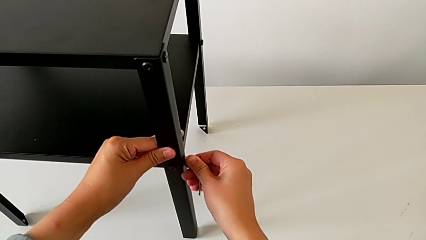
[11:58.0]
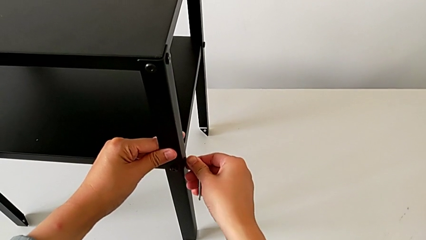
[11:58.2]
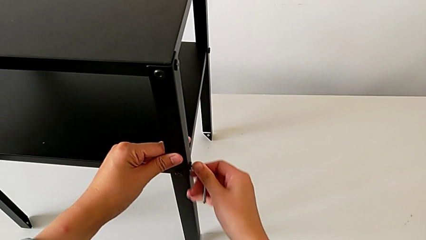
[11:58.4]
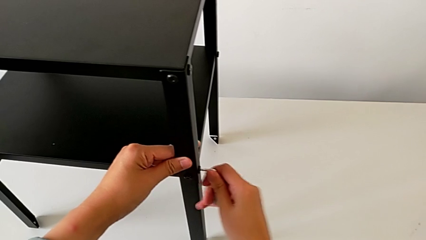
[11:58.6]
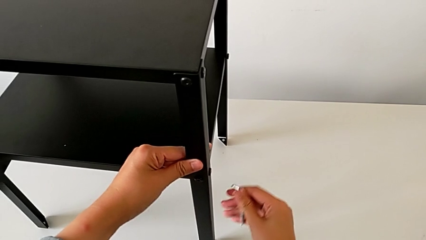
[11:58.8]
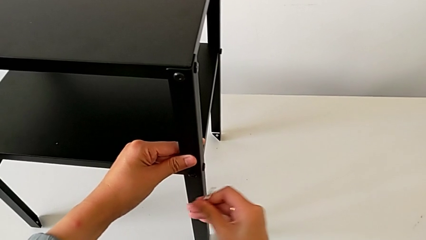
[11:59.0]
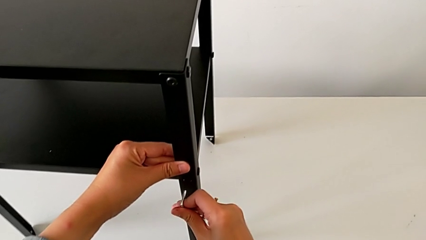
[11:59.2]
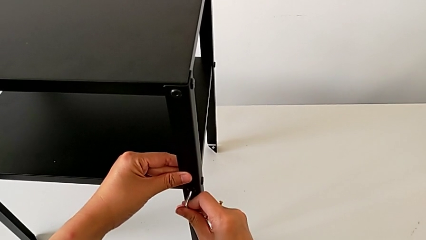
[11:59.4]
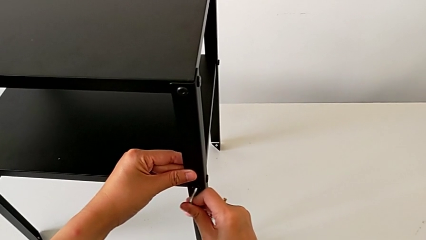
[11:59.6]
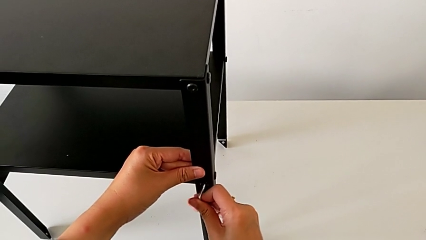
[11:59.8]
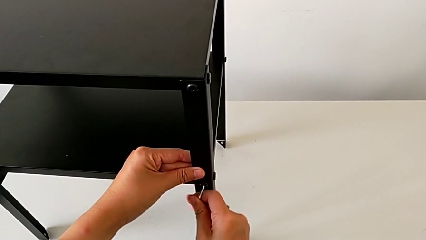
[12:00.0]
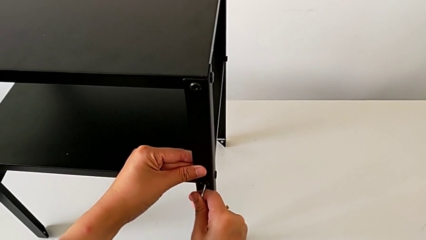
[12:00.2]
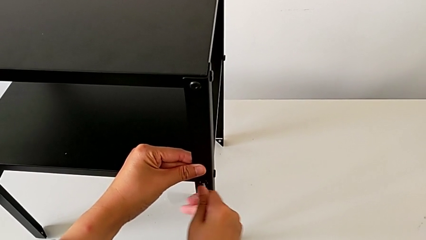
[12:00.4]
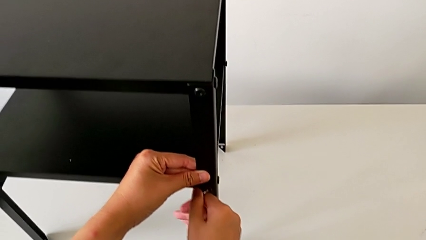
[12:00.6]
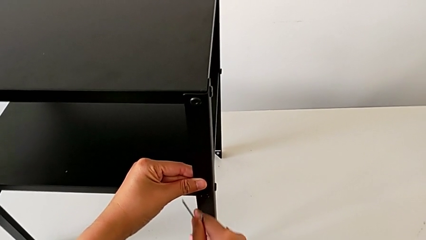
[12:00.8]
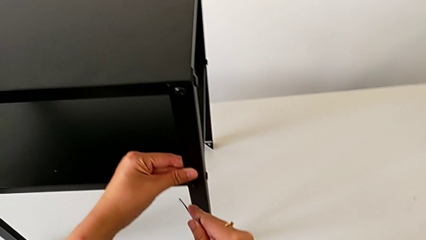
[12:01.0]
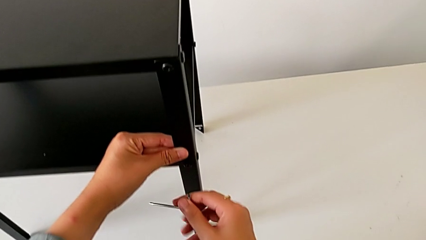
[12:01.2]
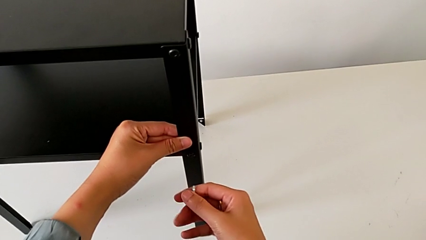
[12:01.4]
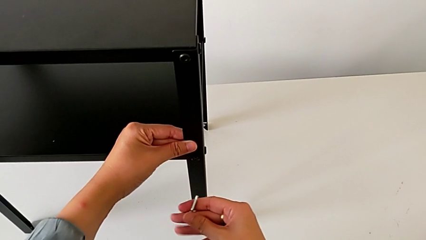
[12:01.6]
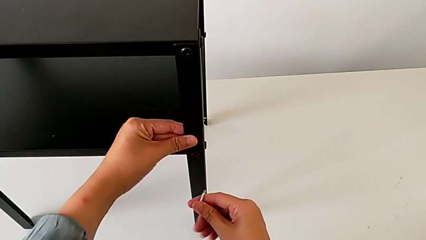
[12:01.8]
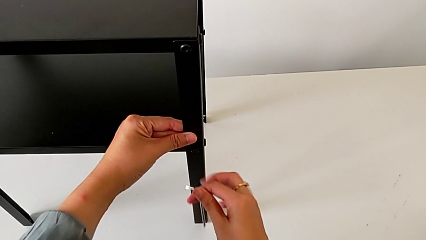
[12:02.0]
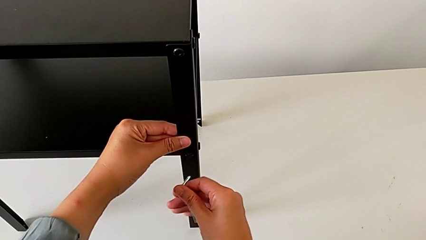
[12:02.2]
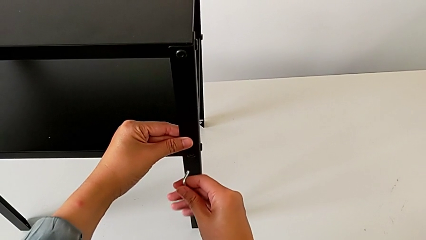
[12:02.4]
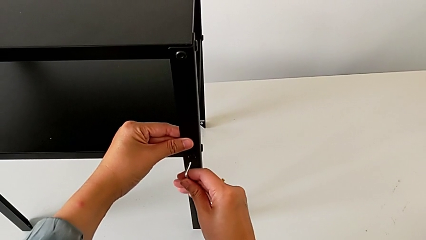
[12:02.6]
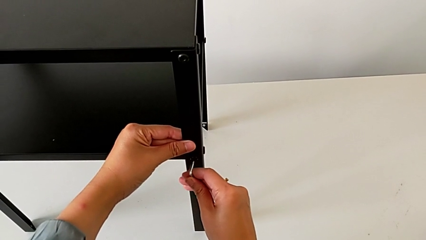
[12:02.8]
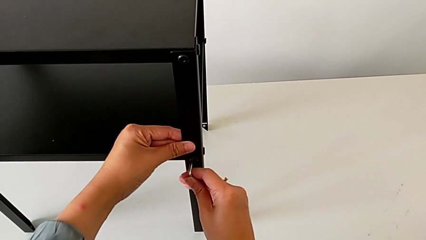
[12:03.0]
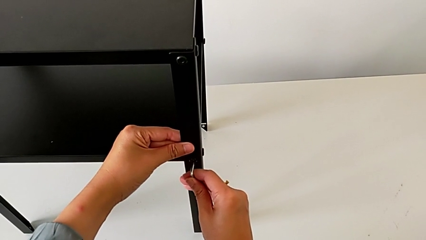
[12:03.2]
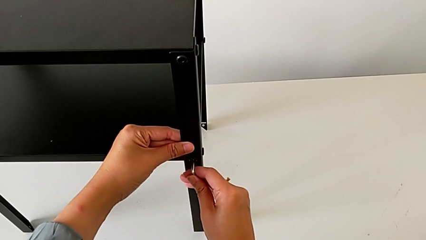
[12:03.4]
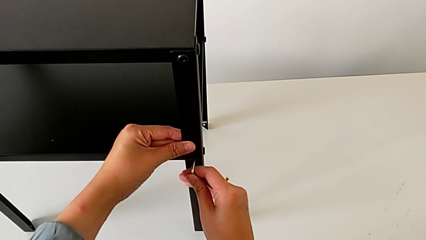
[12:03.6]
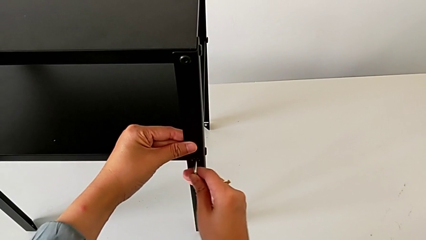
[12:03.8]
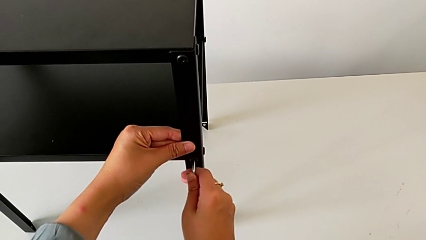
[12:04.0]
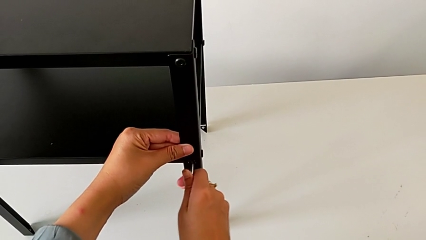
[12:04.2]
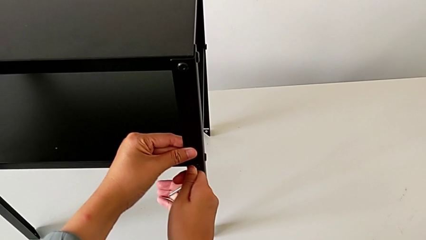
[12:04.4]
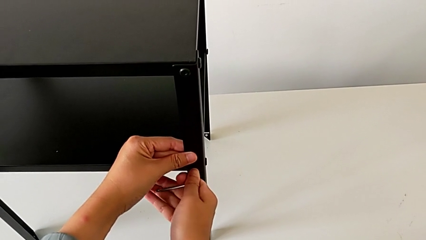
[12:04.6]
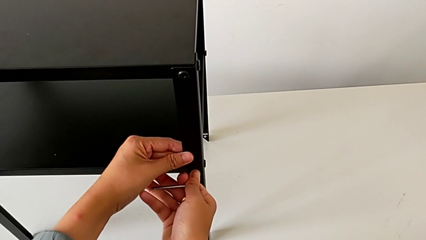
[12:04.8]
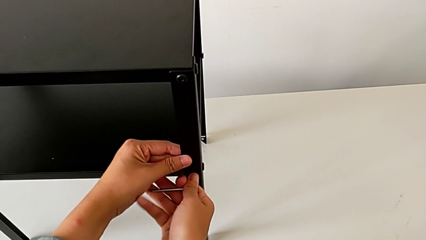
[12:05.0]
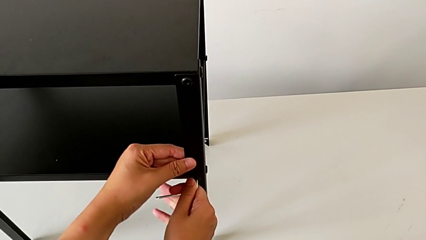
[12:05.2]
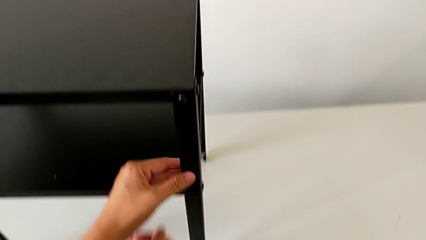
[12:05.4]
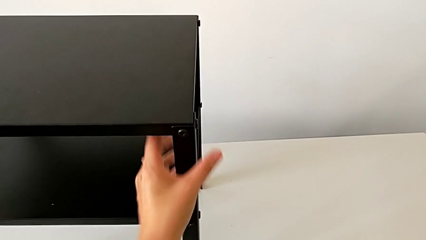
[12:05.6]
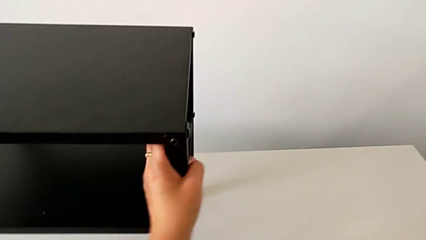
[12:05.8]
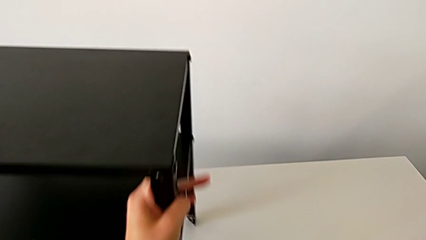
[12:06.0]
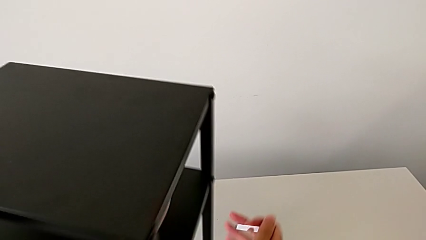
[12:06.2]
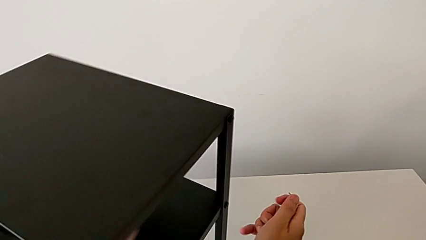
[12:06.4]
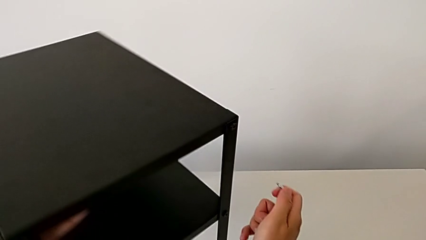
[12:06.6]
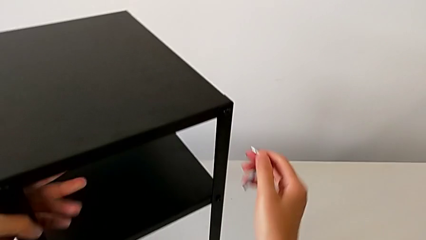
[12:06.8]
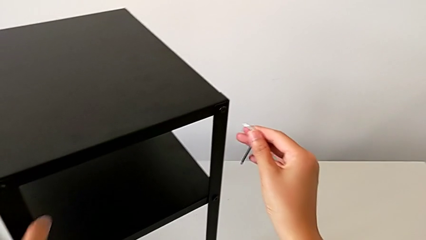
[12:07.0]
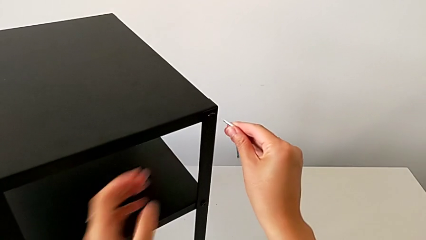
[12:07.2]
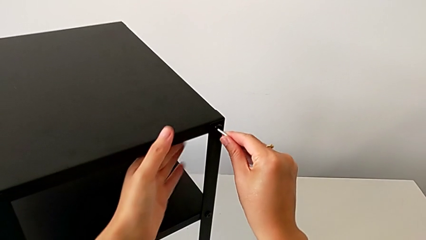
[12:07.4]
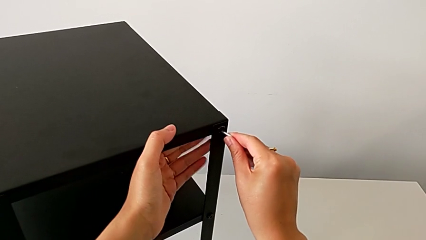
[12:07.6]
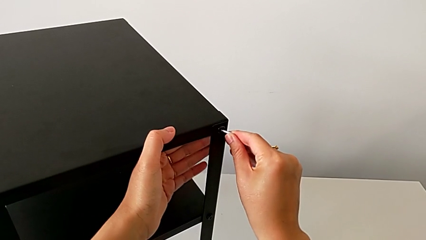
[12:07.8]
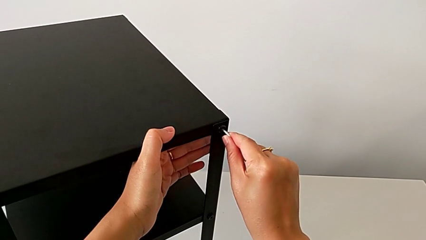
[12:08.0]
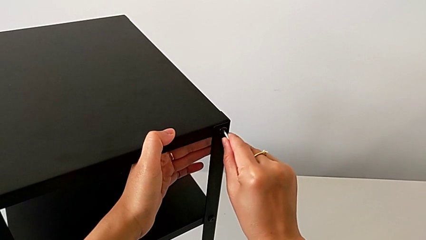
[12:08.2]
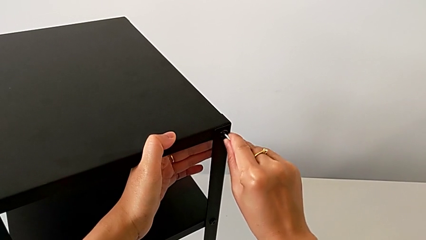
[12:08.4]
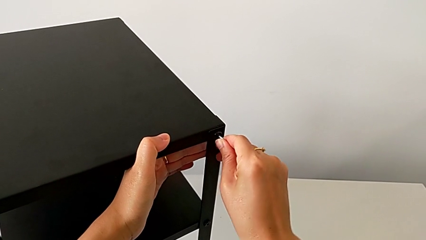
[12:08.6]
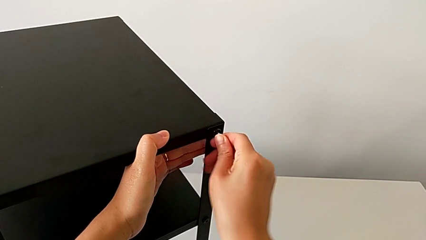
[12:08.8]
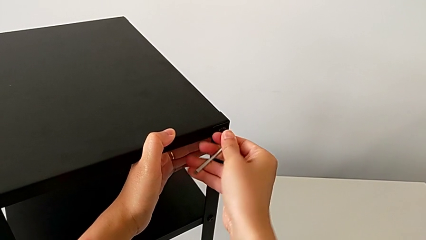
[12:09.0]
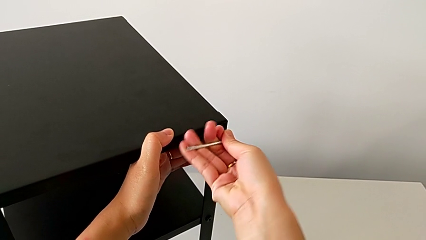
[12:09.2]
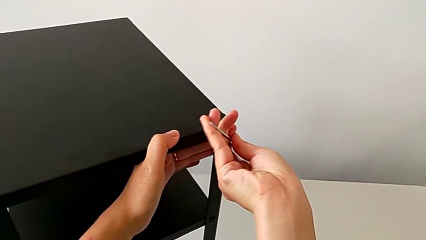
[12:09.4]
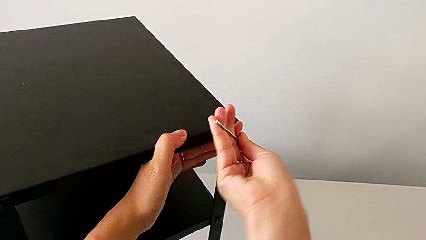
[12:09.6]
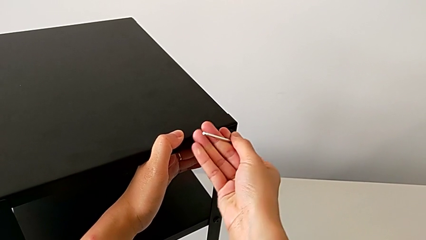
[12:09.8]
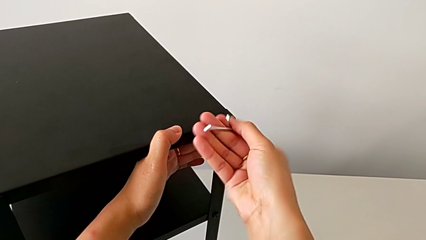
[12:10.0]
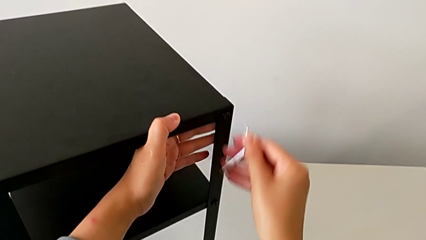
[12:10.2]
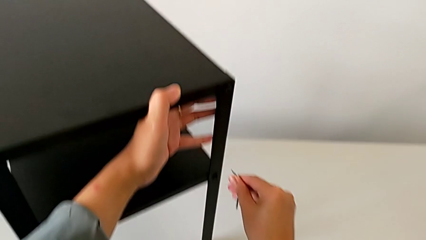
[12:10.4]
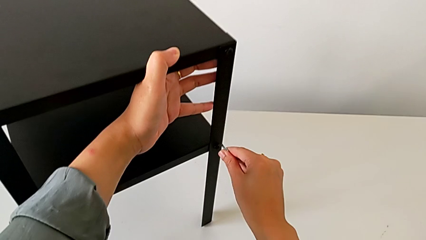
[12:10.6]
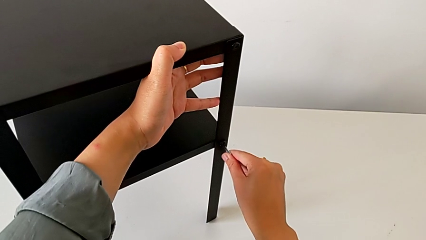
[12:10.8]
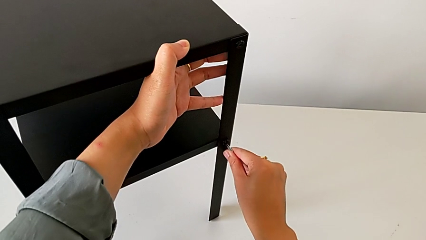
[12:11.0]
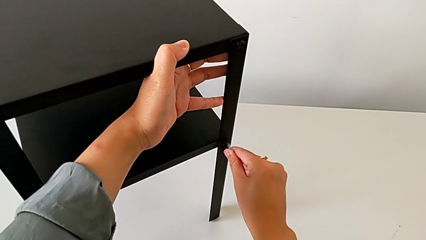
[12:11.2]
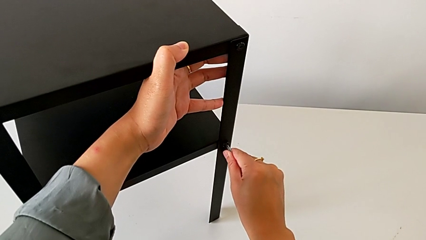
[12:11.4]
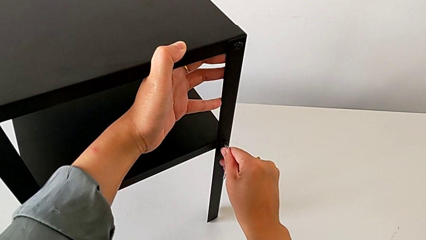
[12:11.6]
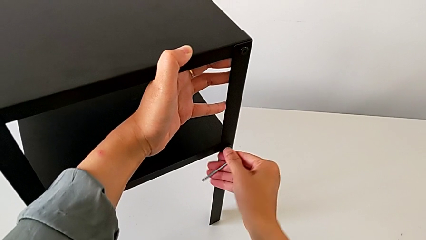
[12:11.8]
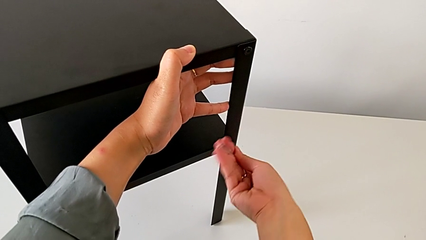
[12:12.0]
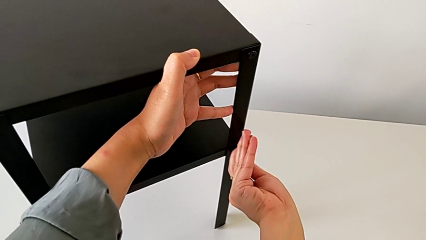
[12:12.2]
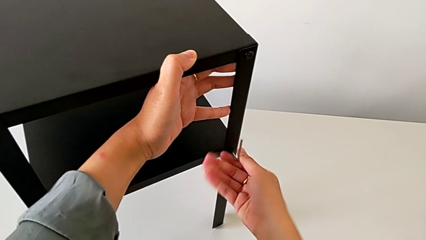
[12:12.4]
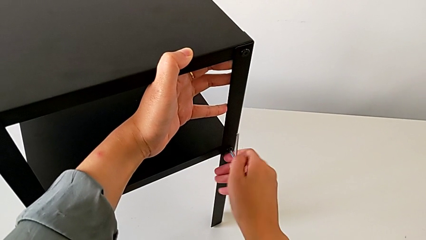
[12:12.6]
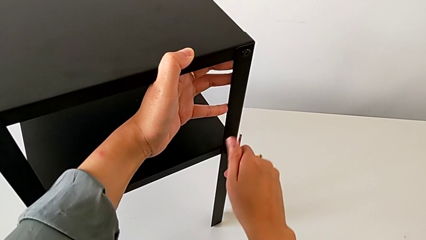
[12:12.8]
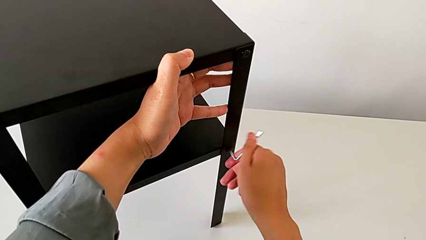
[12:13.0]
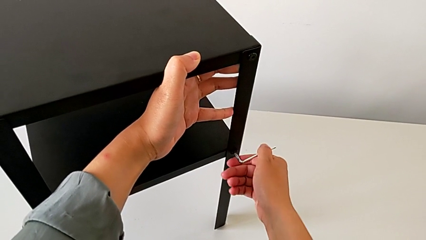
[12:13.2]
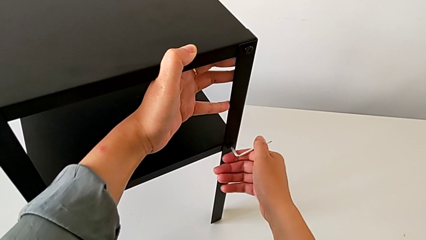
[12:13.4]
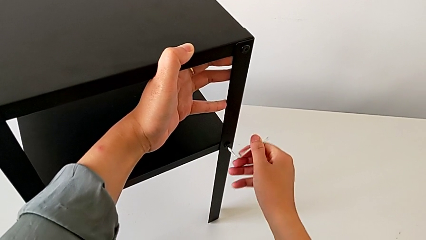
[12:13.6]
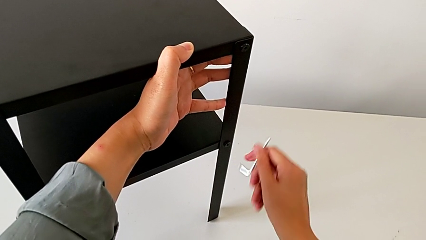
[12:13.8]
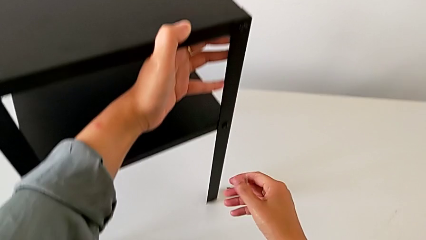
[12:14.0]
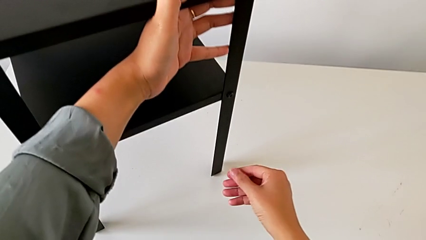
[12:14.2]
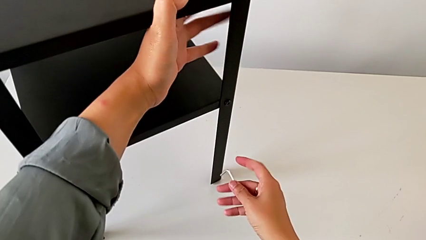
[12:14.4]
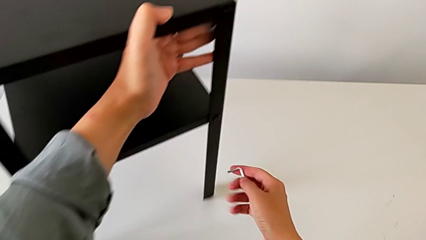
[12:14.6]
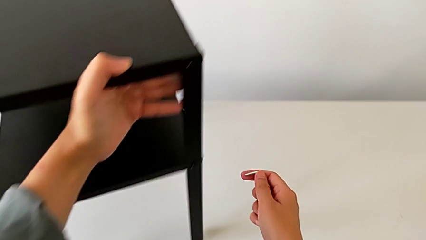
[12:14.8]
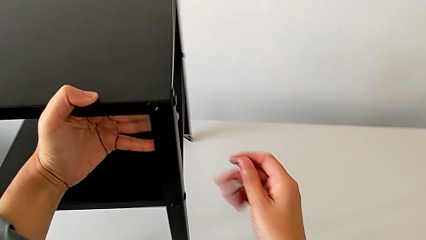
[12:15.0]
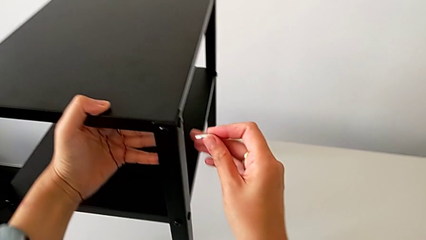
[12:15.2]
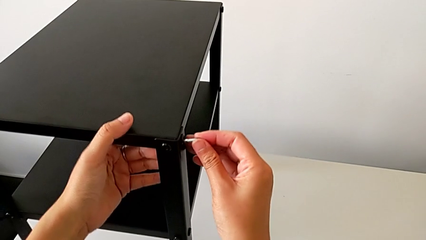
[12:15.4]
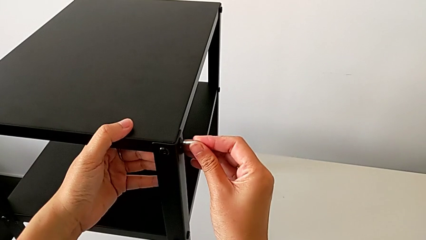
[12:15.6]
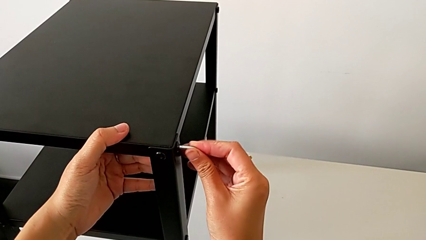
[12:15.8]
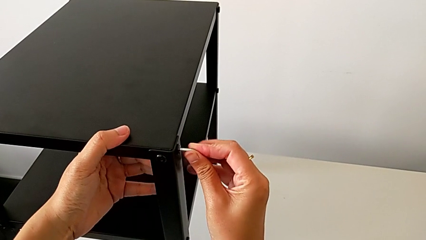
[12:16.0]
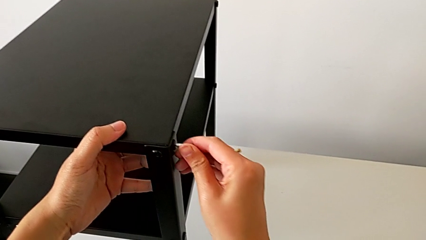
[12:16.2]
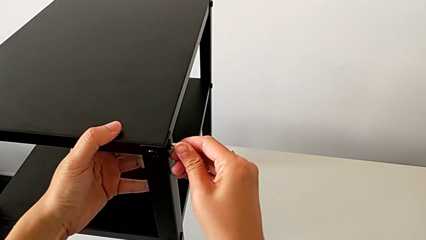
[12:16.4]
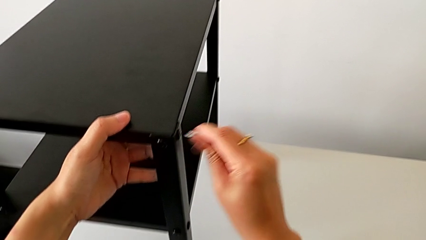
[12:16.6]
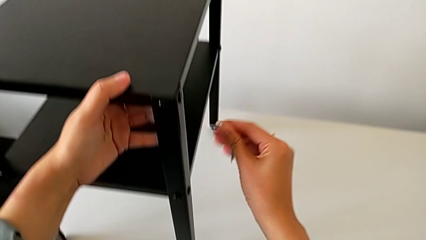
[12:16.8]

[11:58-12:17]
The camera wearer is tightening the screws with the Allen wrench. They withdraw the Allen wrench, insert it, screw the hex socket head, withdraw the Allen wrench, slide the nightstand, insert the Allen wrench, screw the hex socket head, withdraw the Allen wrench, insert it, screw the hex socket head, withdraw the Allen wrench, slide the nightstand, insert the Allen wrench and withdraw it.
